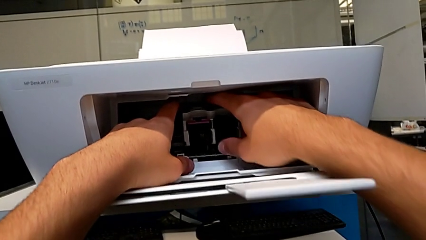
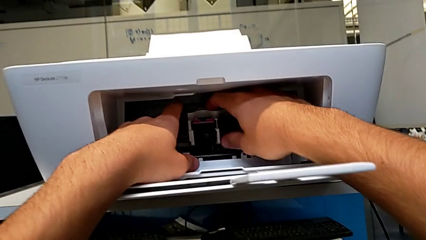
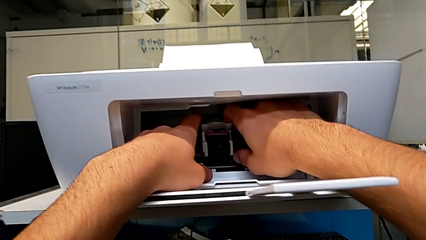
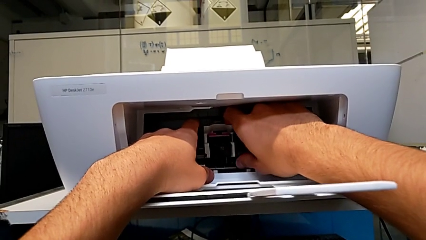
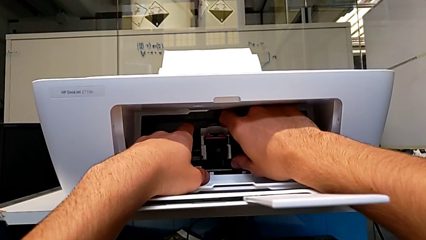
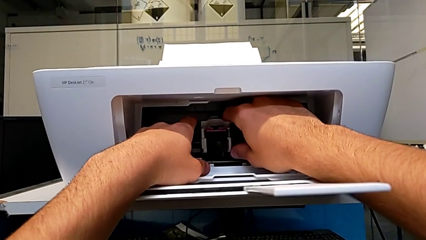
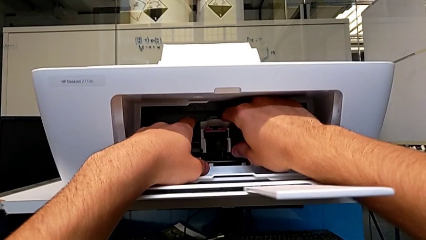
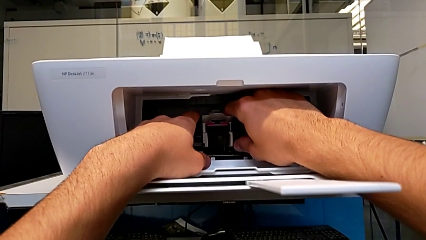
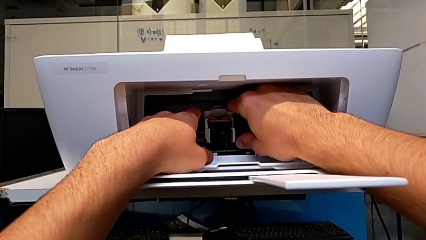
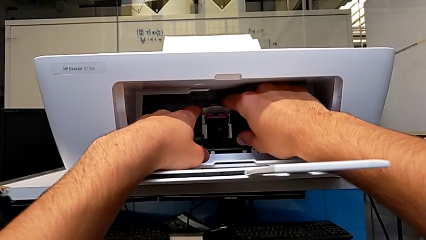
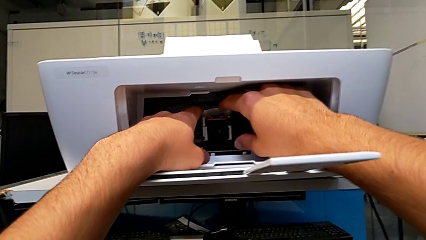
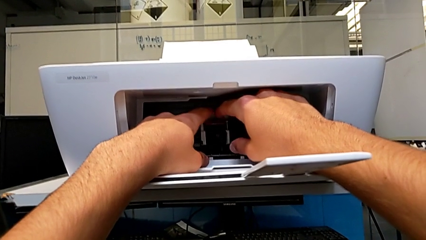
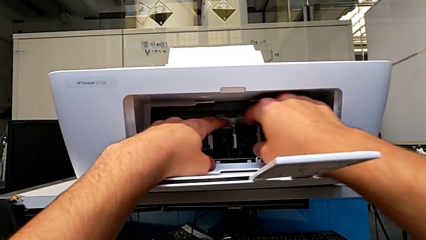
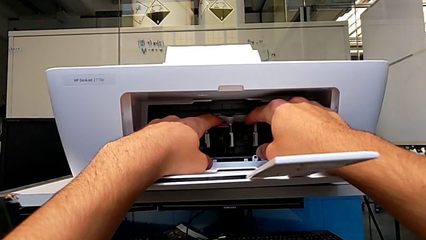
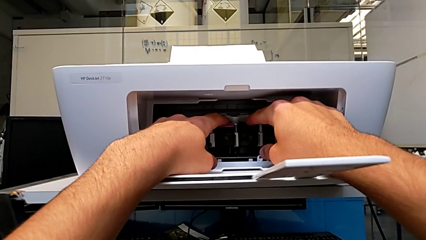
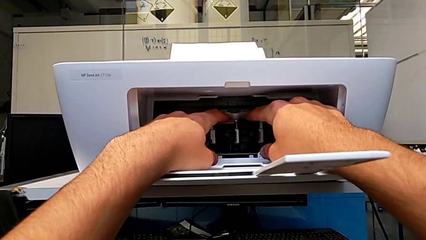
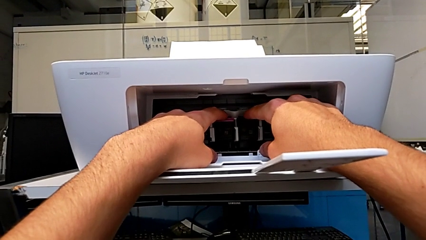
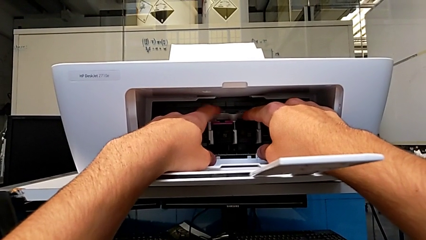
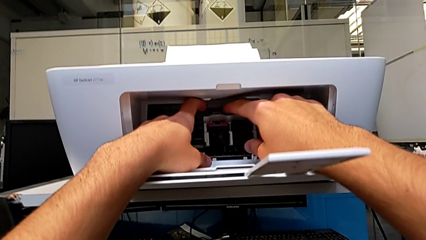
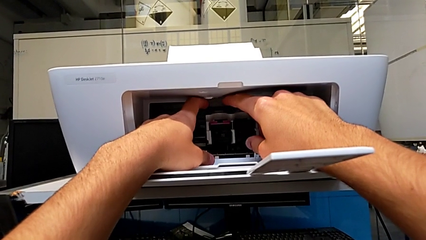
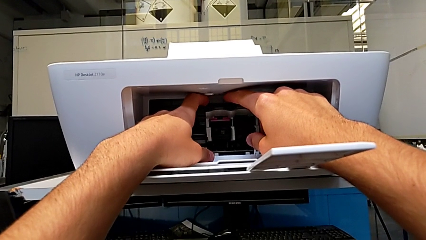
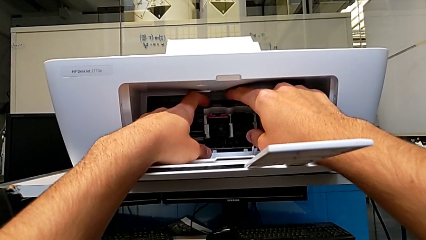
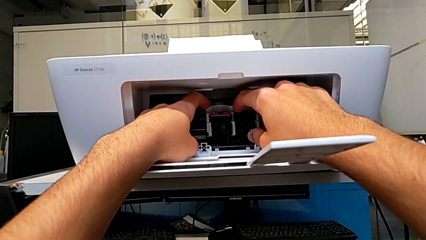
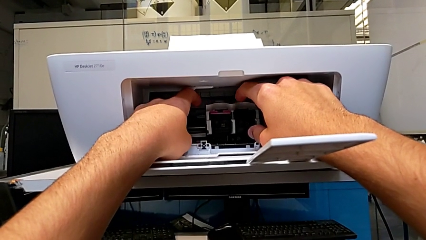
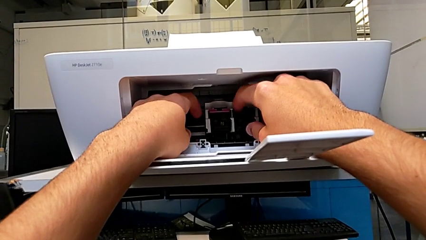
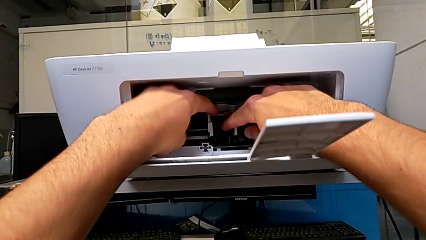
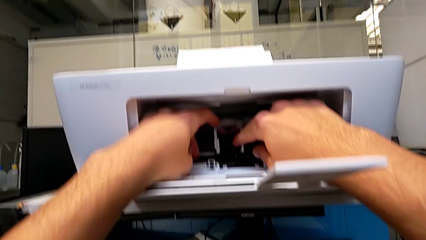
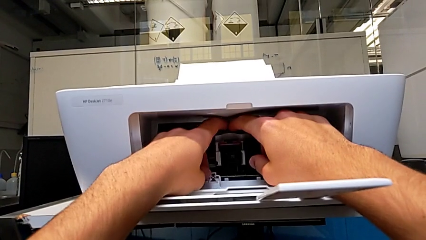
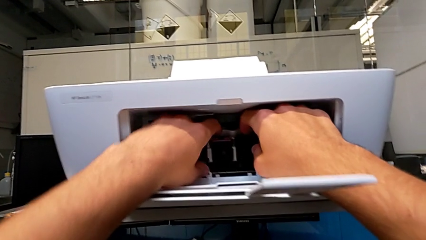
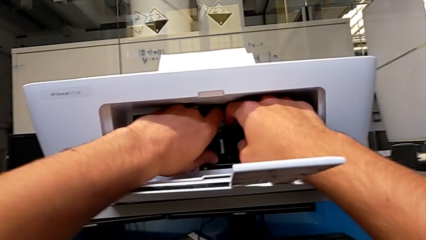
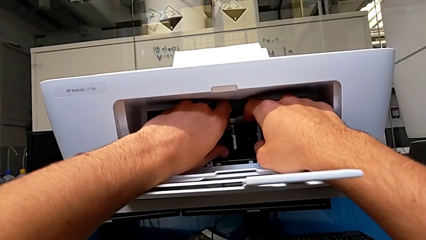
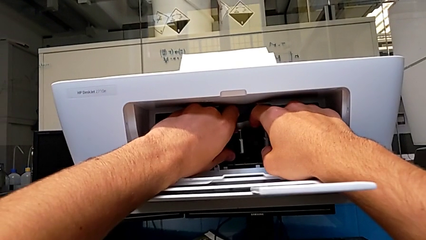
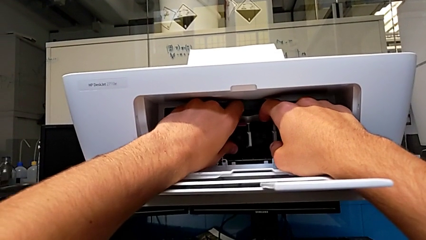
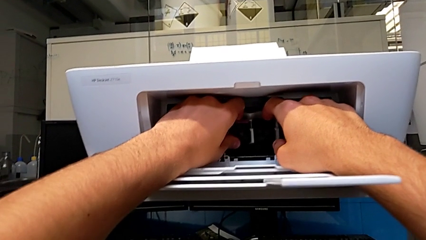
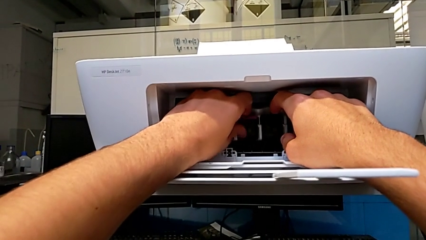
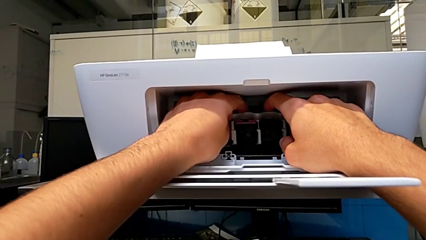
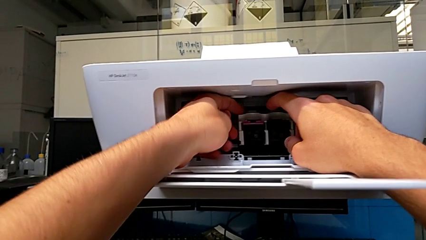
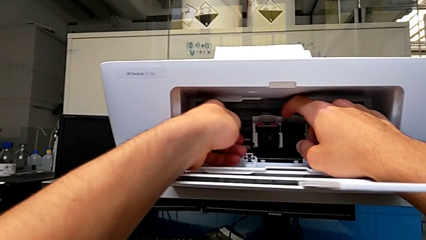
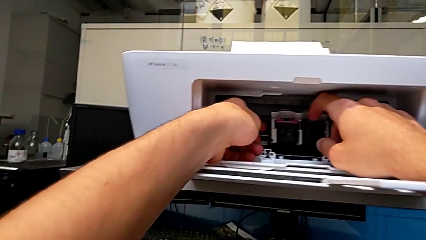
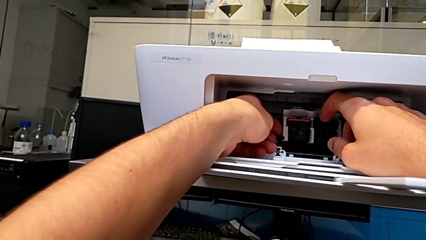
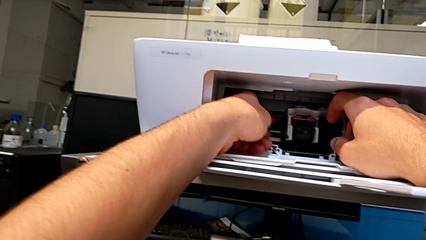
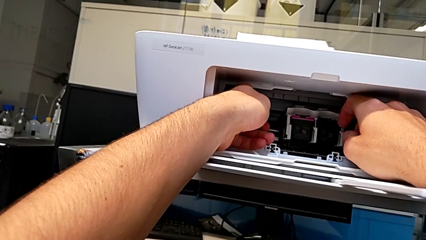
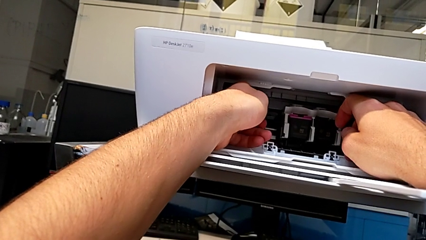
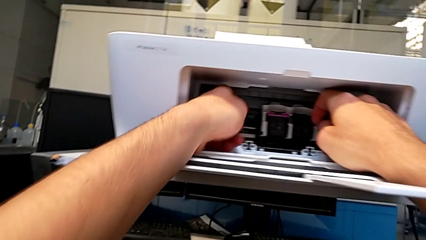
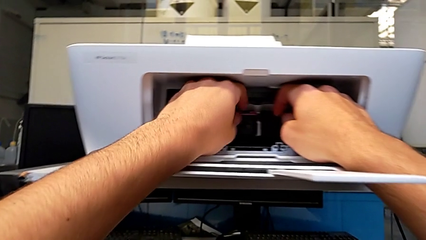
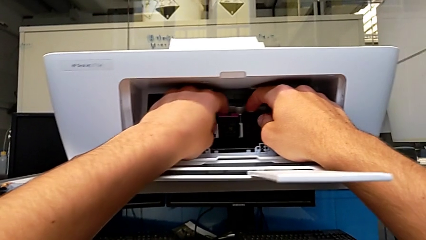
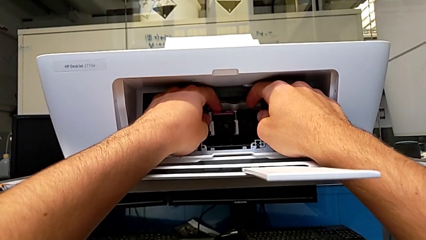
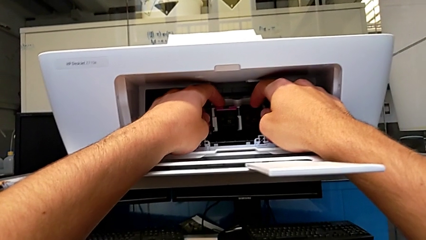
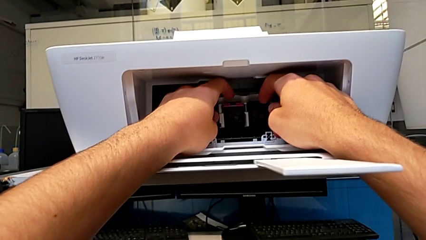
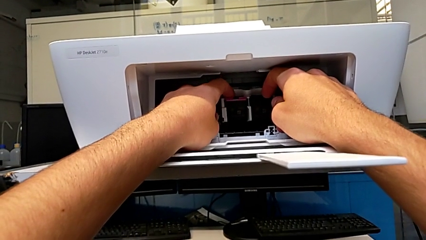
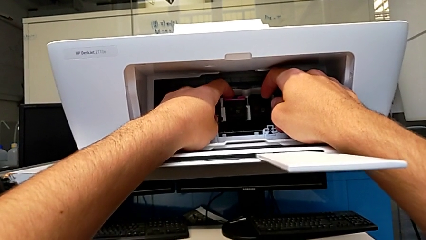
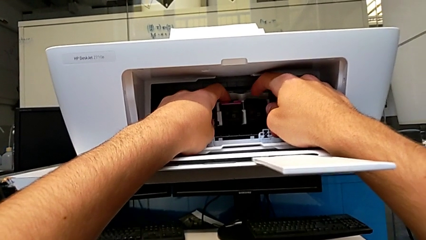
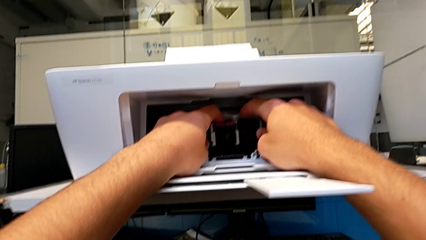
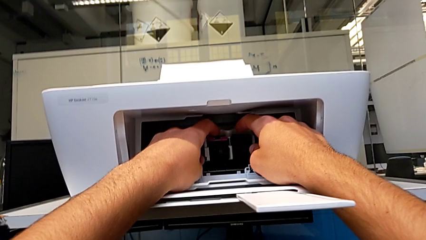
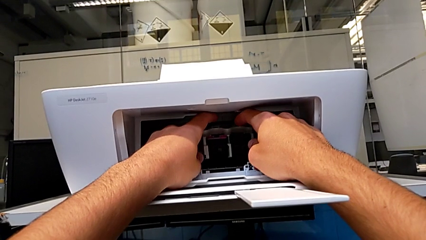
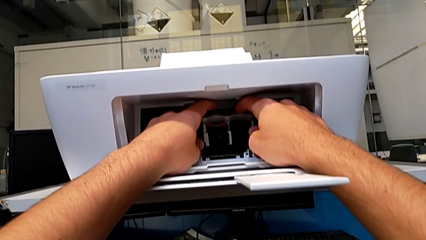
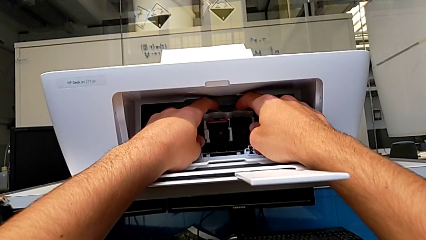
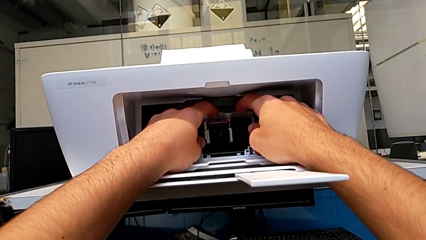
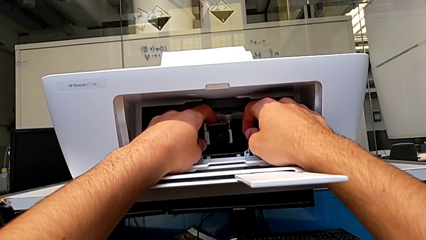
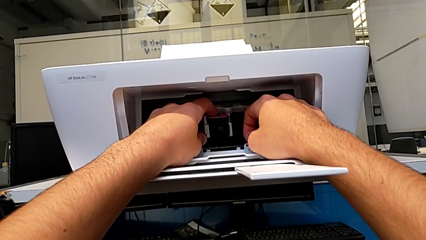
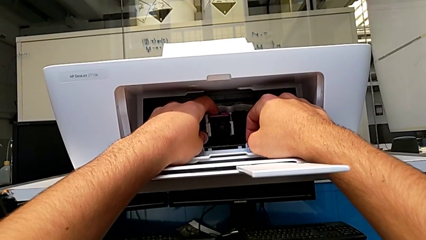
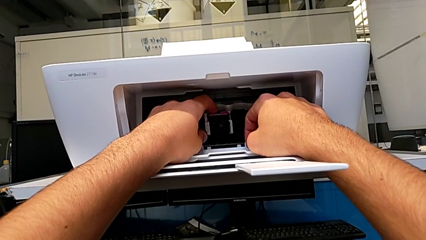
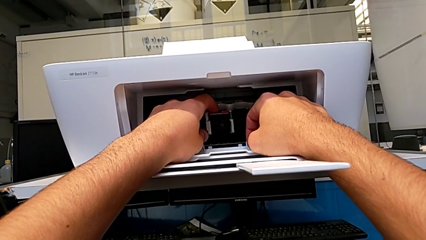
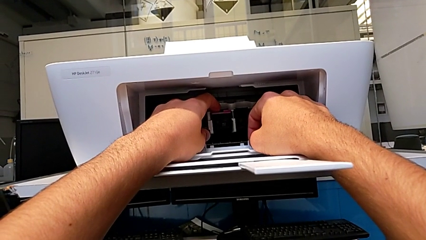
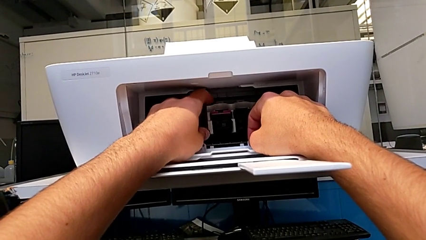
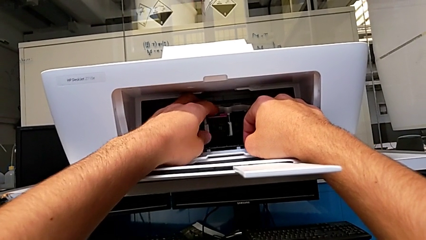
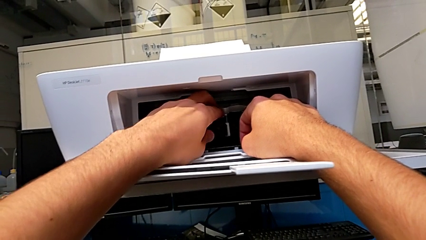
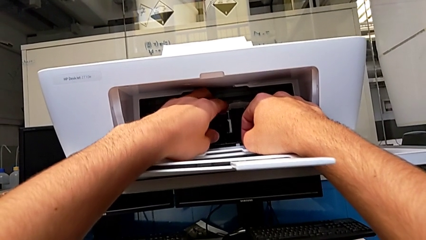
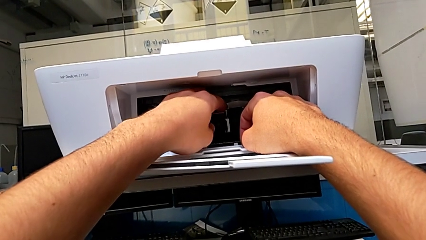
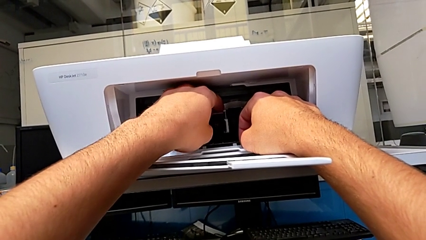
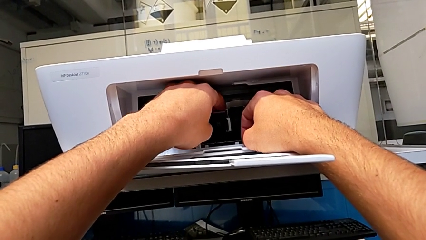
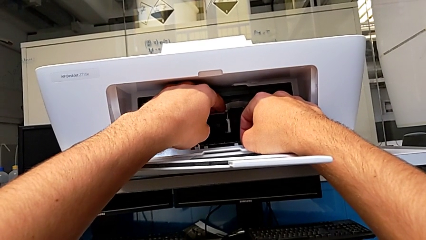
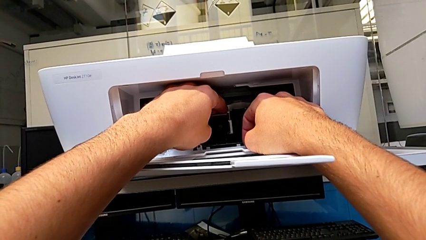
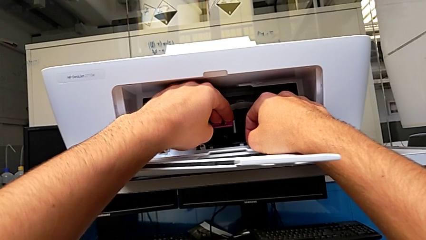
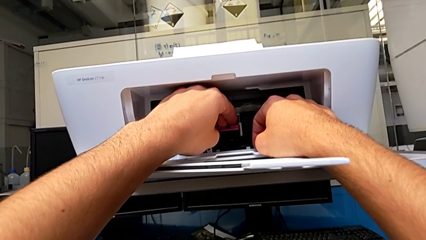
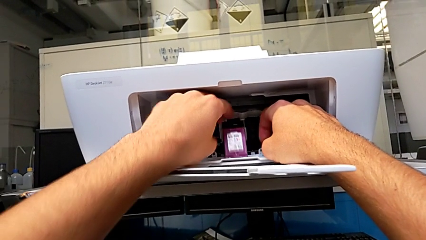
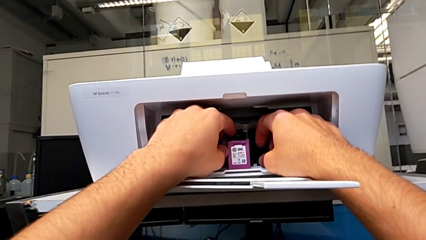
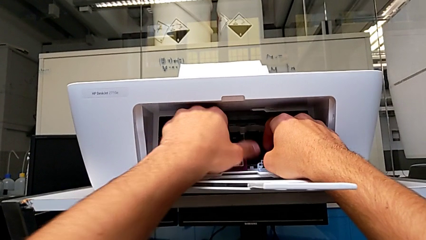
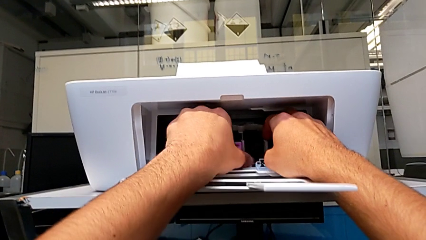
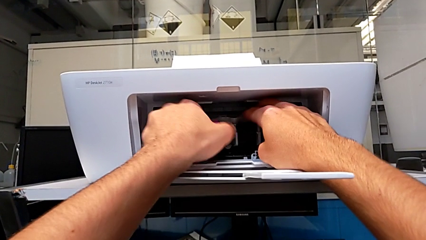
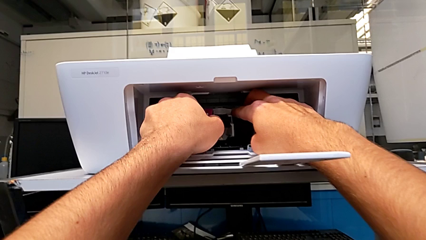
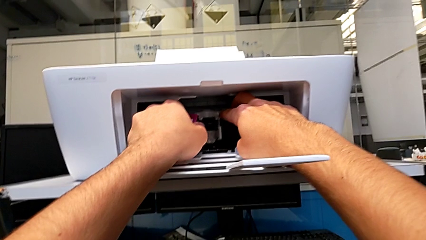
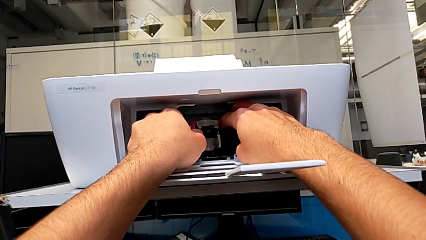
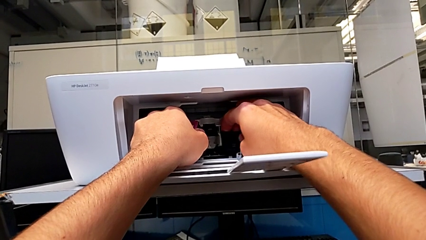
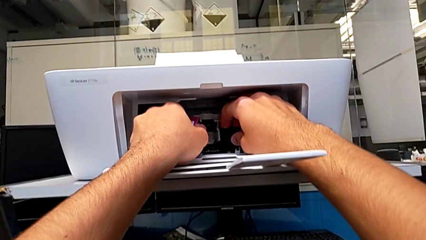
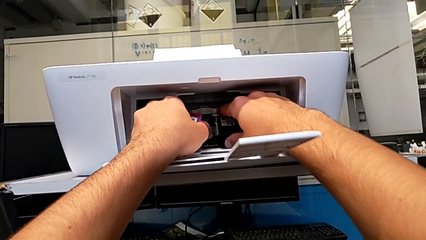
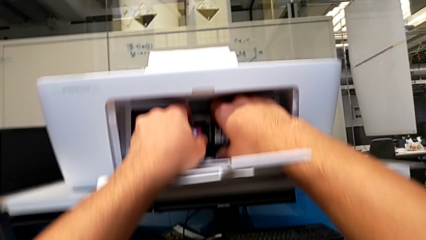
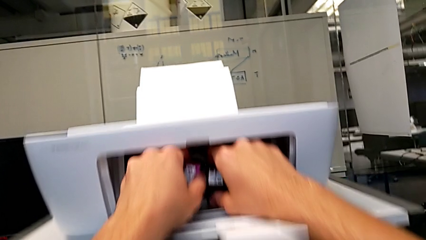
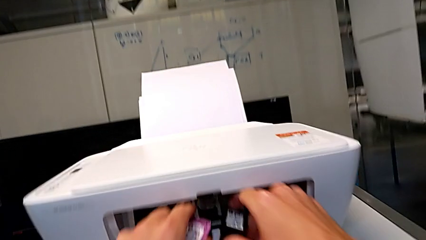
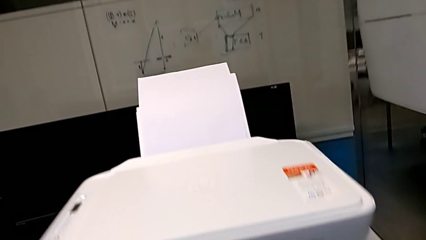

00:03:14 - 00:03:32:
The camera wearer is testing the printer. They keep touching the ink cartridge, pull it, touch it, pull the magenta ink cartridge and pull the black ink cartridge.
